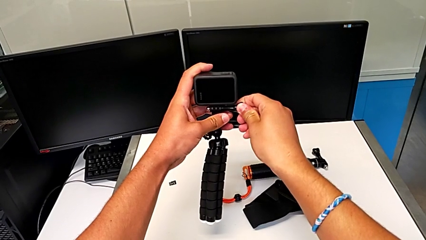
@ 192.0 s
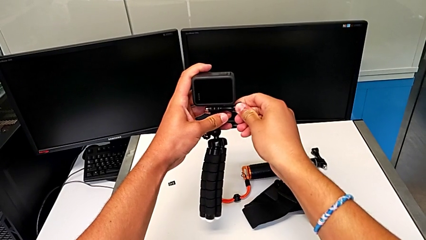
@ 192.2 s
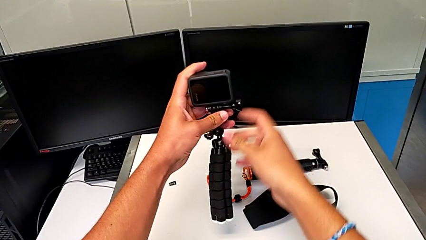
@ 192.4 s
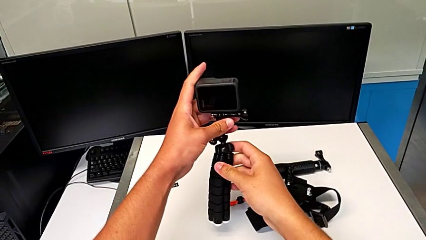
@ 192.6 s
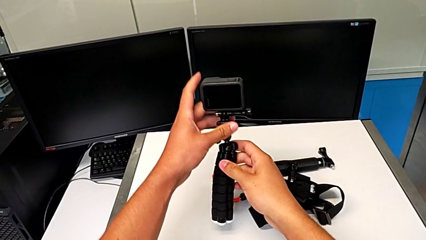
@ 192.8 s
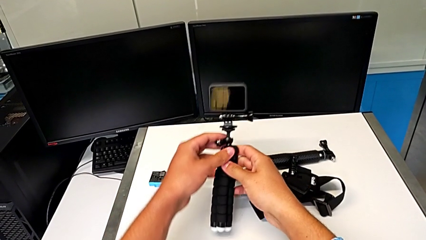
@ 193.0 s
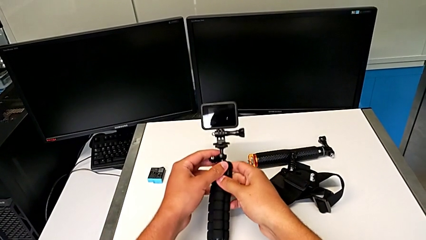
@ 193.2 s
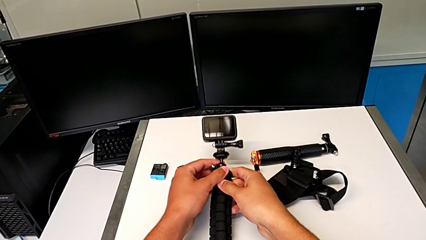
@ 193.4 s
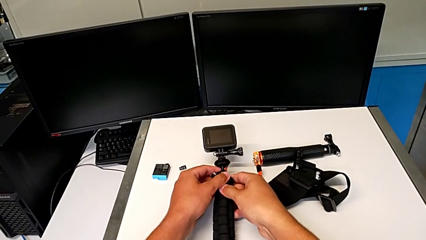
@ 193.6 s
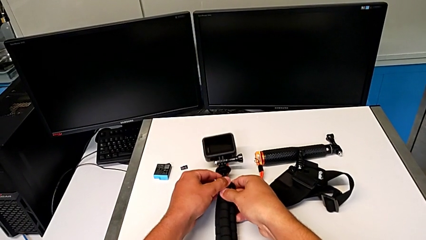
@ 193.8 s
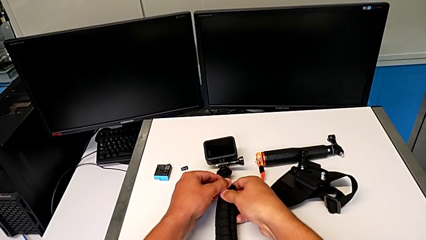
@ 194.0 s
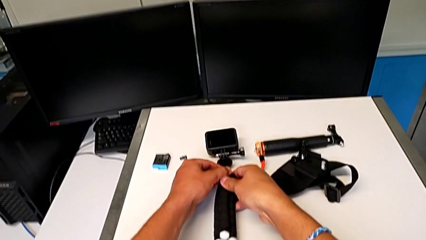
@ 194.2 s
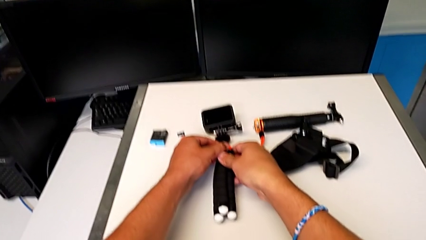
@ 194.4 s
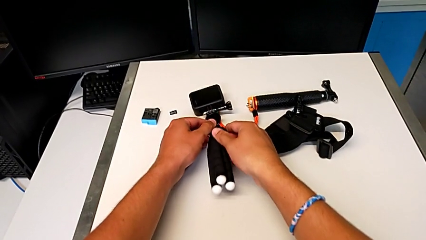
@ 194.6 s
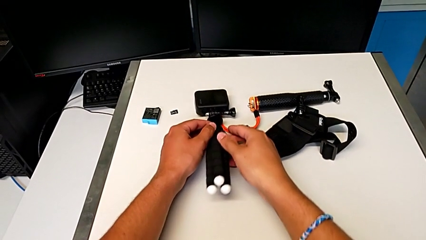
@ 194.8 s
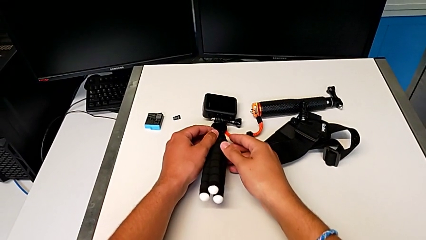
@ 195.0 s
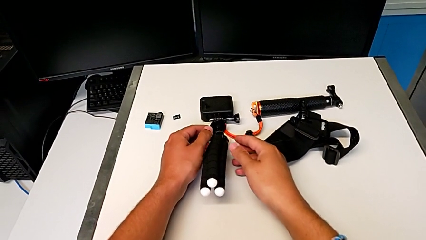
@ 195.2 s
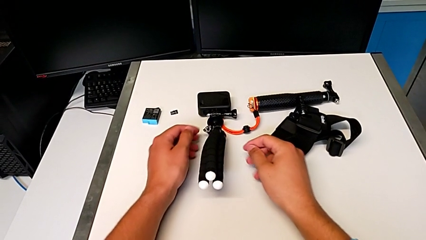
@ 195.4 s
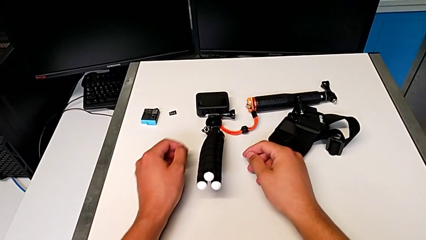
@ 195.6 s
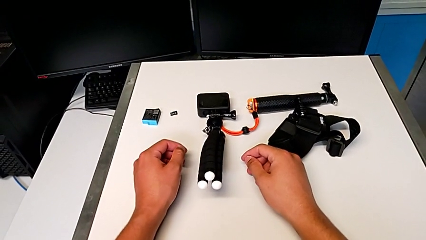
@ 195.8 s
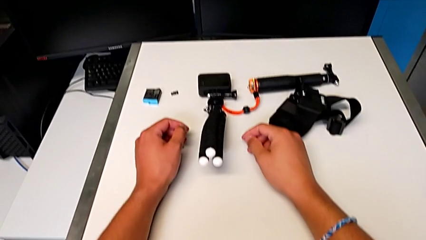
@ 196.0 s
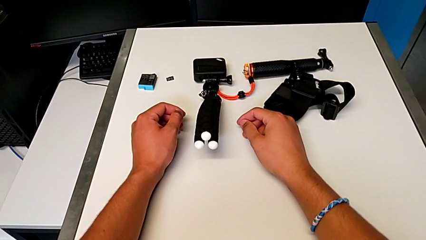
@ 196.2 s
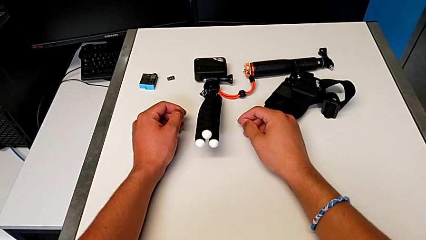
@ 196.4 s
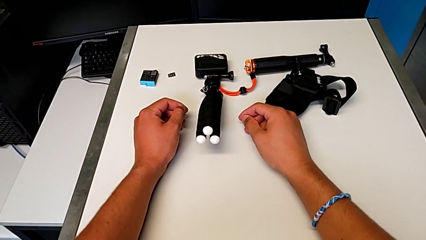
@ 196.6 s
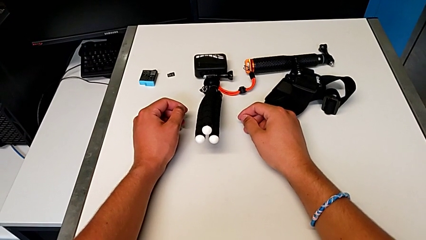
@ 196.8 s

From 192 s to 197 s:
The camera wearer is placing the GoPro on the tripod. They withdraw the GoPro.

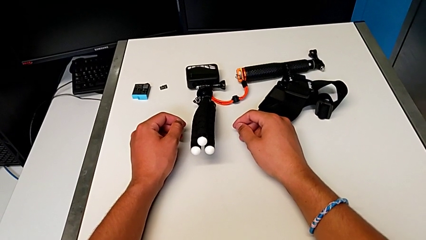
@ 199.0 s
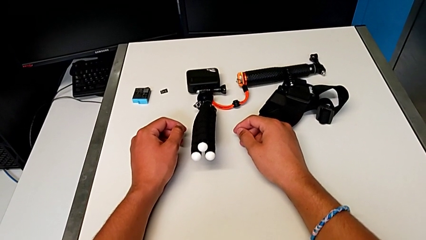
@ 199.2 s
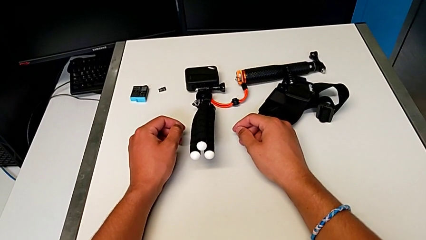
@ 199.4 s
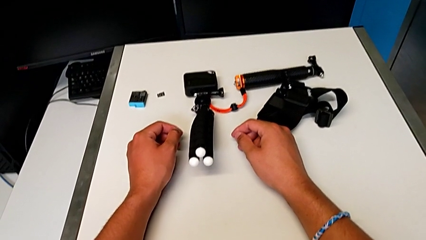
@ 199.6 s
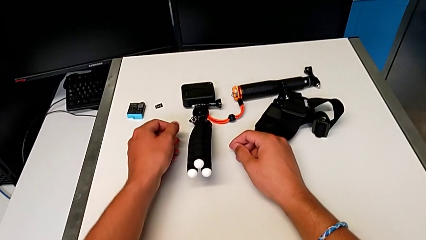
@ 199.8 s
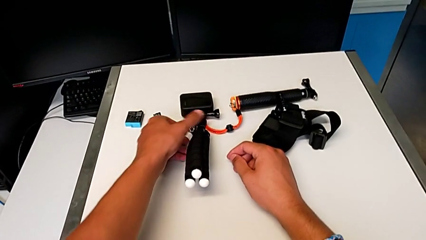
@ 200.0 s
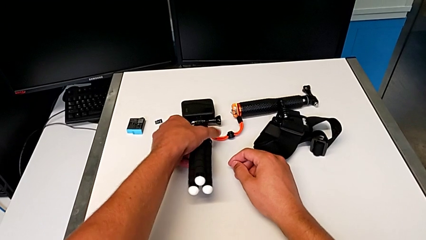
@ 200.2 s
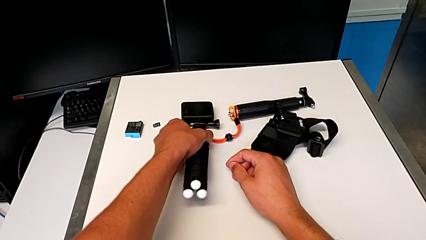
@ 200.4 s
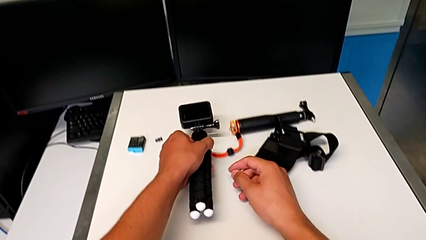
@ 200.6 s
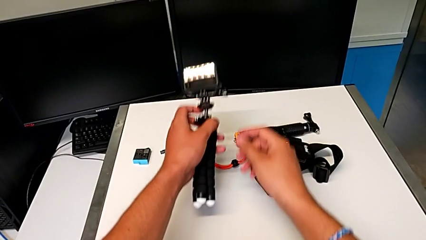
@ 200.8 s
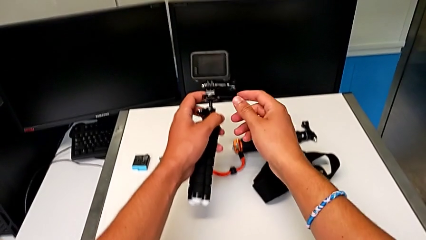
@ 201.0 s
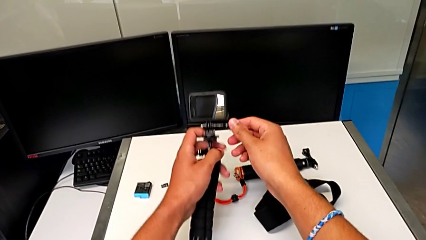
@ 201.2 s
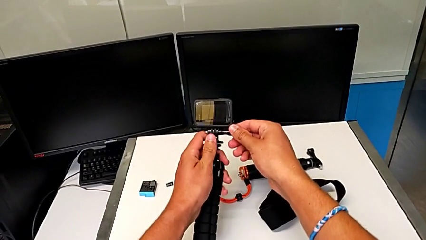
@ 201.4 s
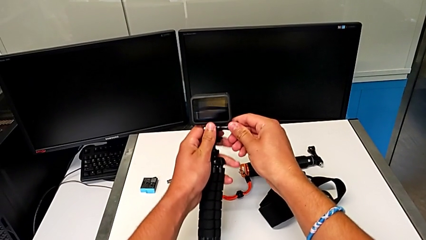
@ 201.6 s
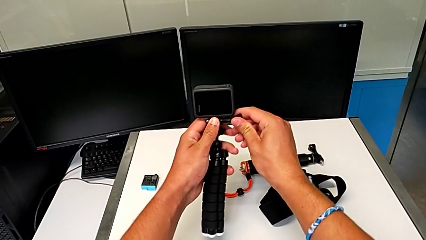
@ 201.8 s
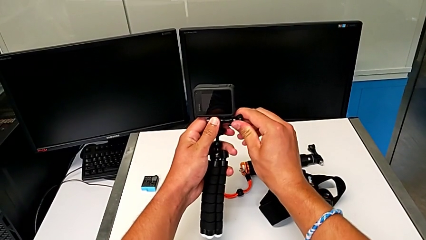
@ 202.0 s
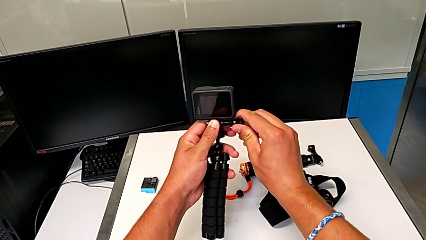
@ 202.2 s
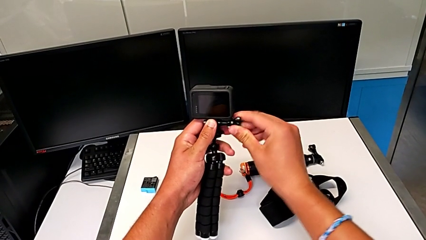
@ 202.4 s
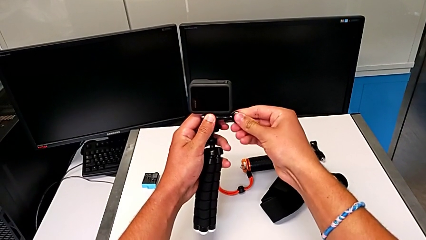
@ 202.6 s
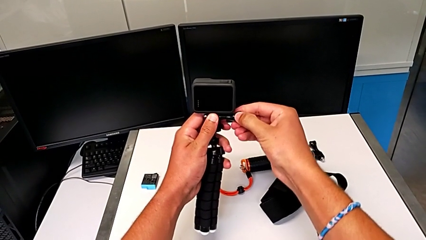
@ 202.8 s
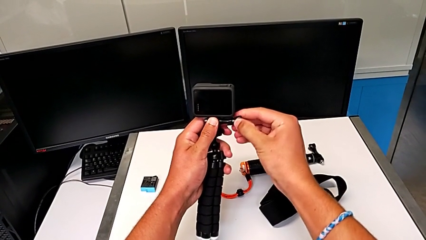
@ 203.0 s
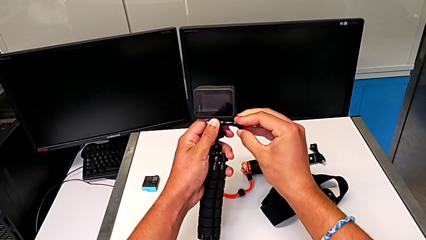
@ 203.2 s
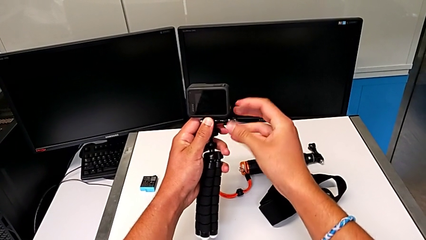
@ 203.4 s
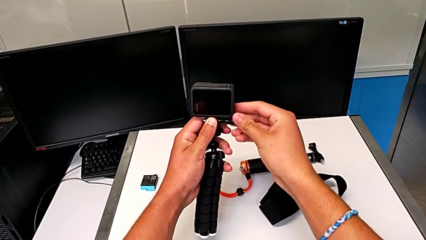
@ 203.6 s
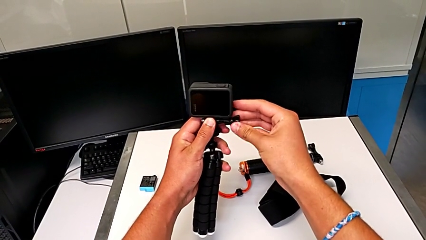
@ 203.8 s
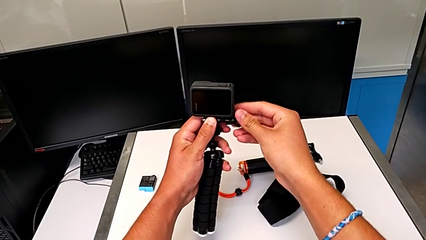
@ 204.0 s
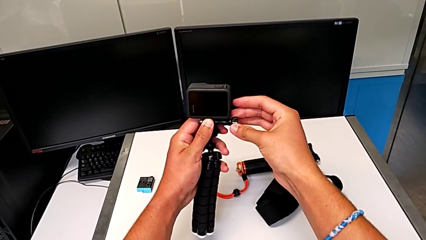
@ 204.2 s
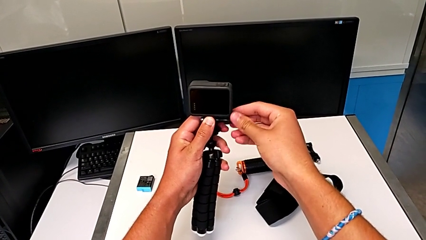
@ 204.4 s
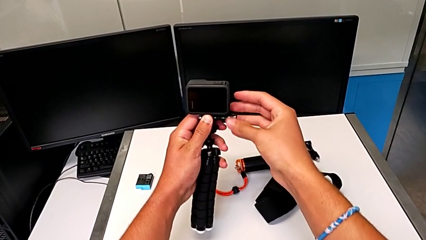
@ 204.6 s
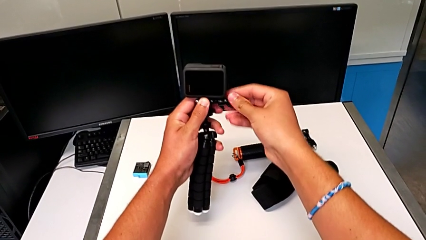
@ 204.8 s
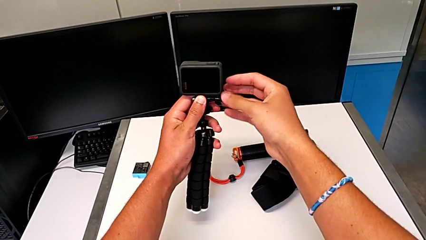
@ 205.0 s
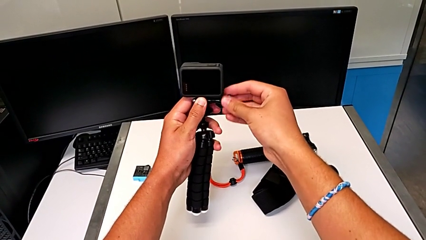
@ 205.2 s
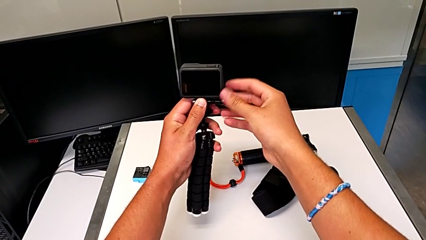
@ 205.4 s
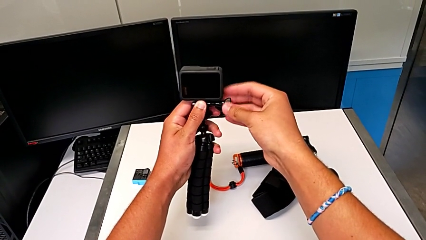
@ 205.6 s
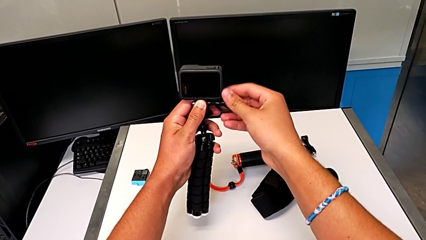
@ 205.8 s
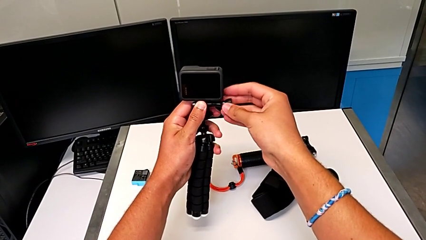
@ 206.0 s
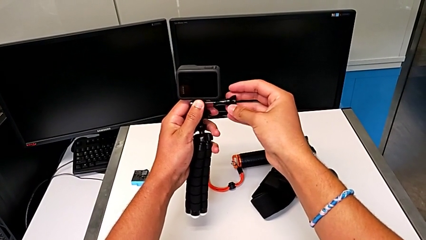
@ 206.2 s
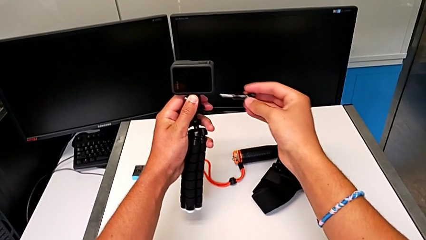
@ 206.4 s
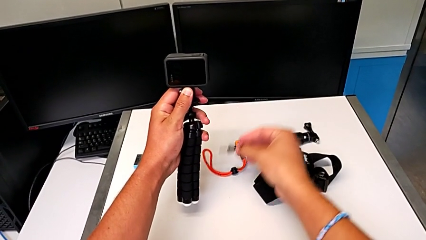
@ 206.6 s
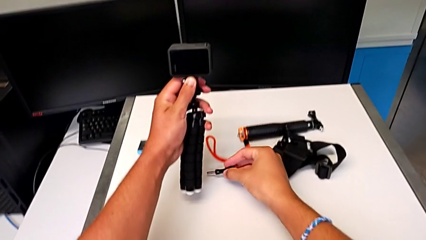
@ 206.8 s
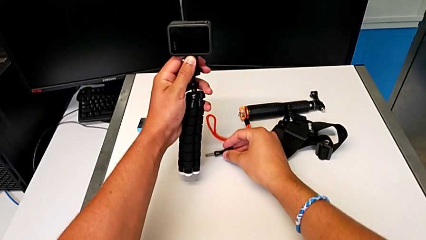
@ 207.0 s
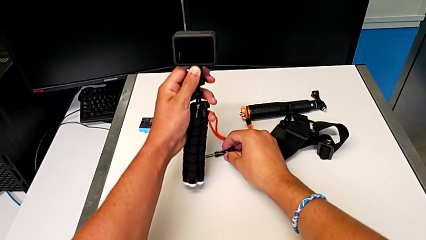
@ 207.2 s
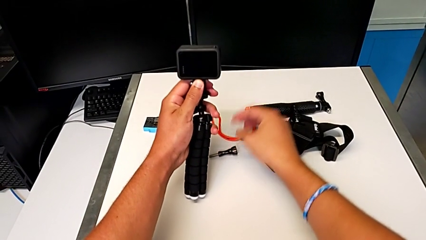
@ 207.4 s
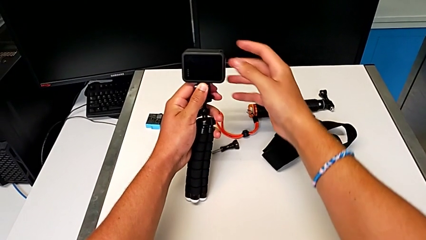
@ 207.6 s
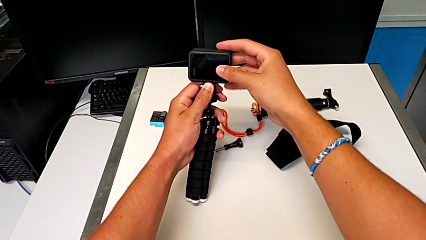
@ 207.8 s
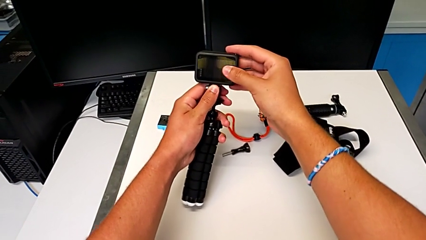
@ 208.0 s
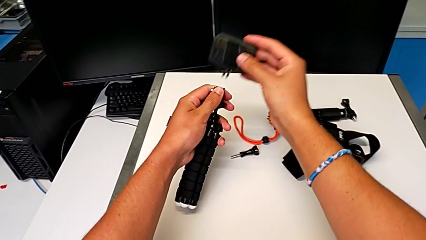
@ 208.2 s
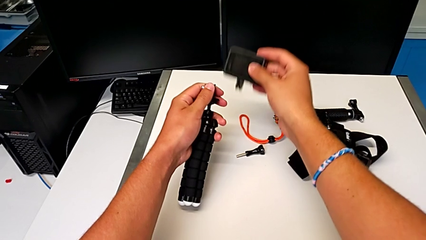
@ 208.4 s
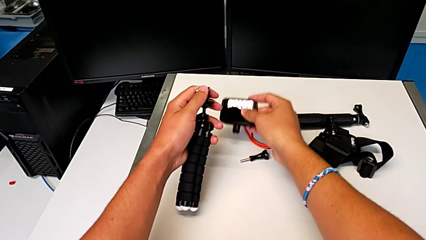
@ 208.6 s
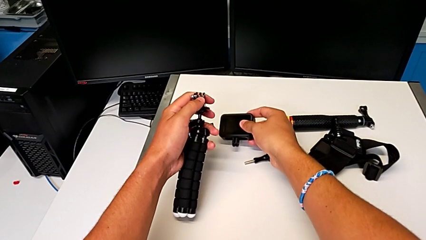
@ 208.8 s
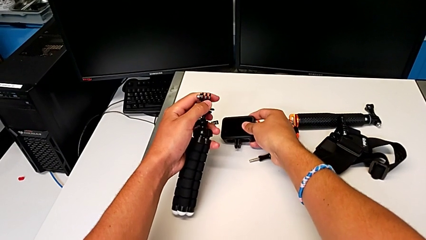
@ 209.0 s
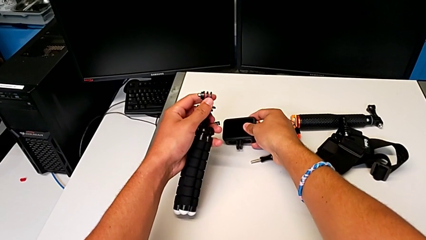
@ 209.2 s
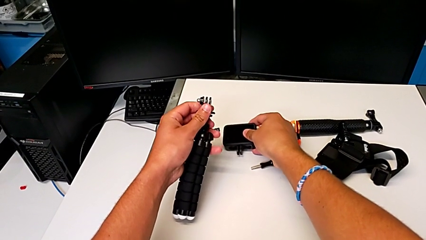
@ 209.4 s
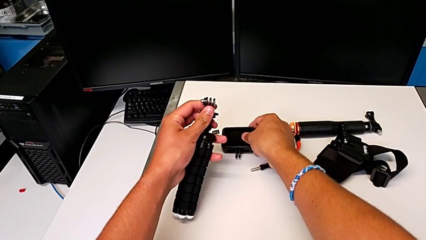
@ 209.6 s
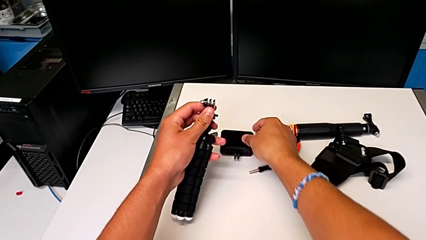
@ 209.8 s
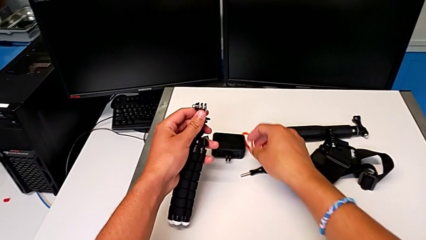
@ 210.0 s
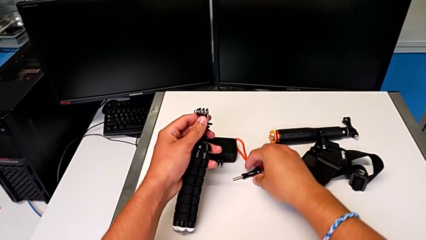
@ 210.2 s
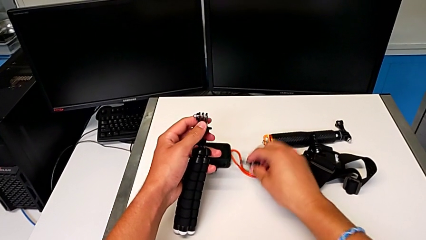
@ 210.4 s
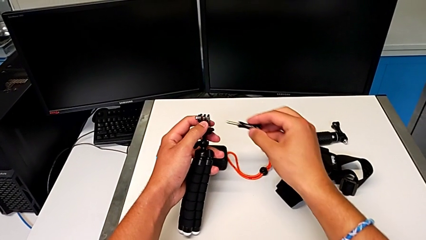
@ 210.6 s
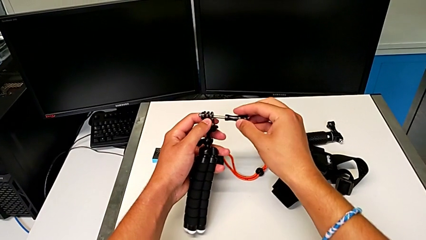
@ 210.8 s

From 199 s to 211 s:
The camera wearer is removing the GoPro from the tripod. They grab the GoPro, unscrew the screw, withdraw it, disassemble the GoPro, withdraw it and grab the screw.
